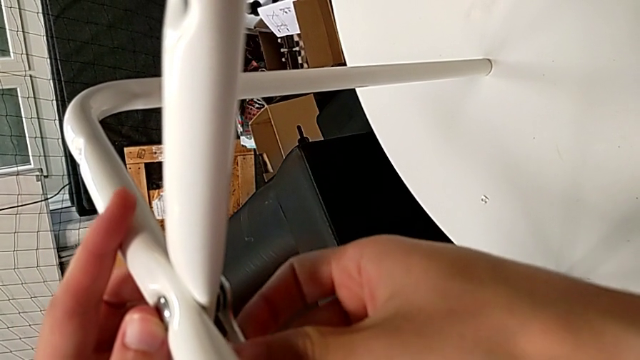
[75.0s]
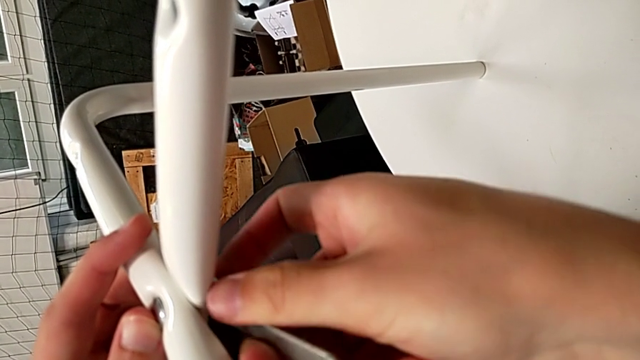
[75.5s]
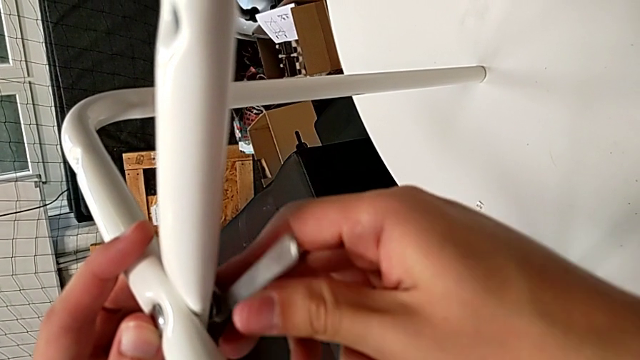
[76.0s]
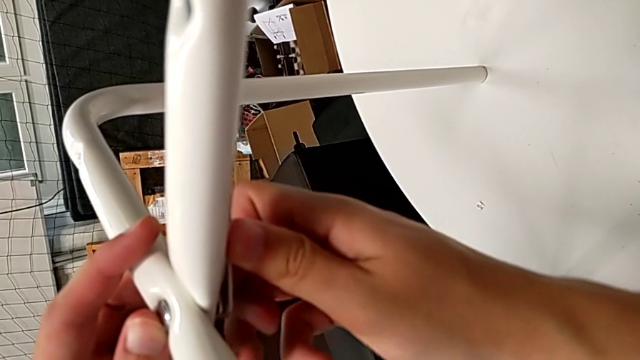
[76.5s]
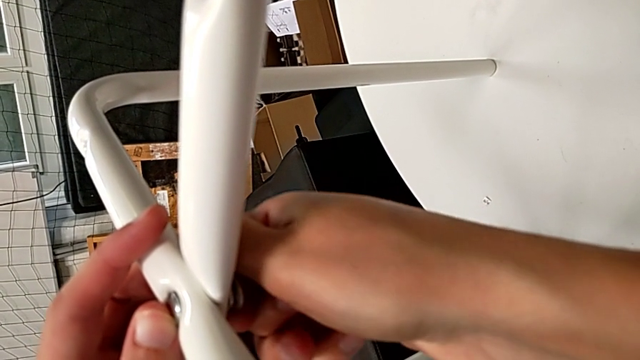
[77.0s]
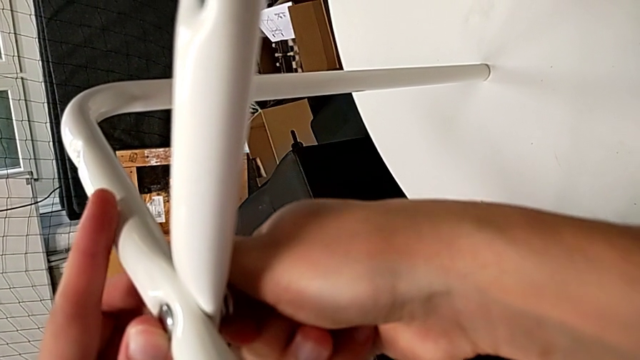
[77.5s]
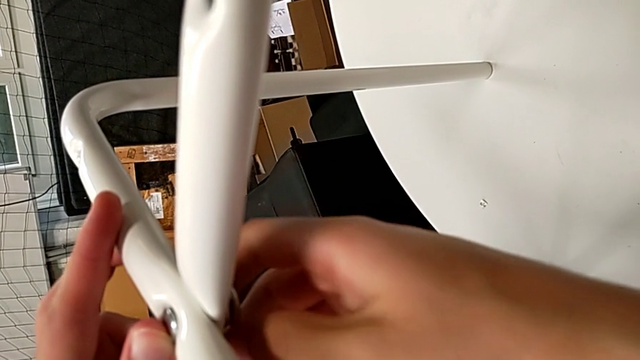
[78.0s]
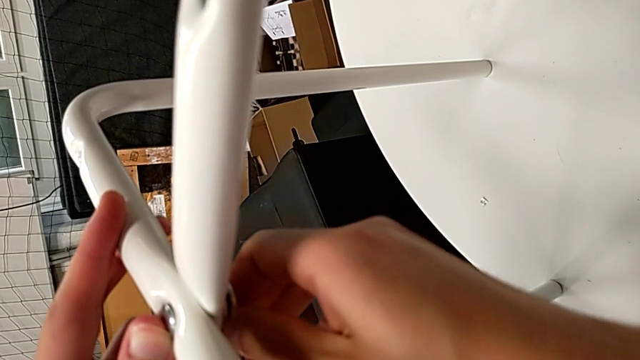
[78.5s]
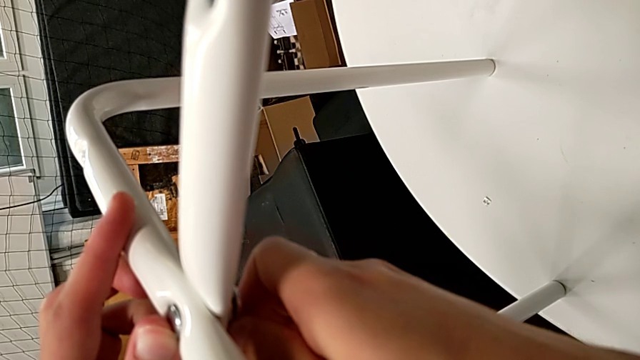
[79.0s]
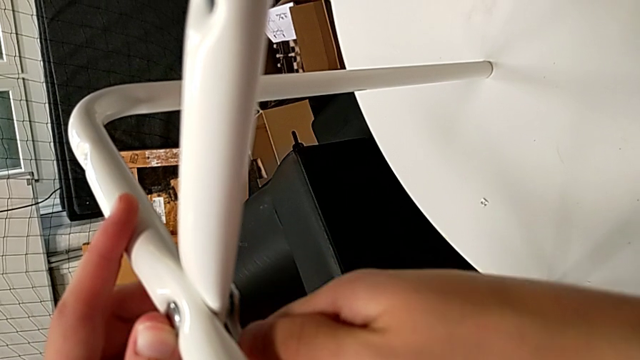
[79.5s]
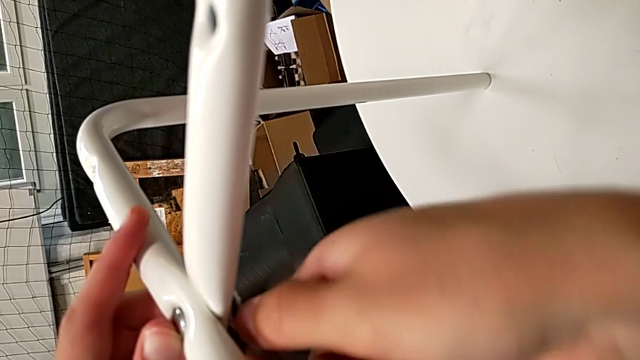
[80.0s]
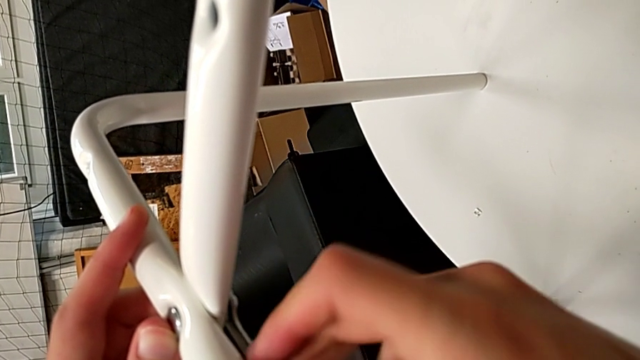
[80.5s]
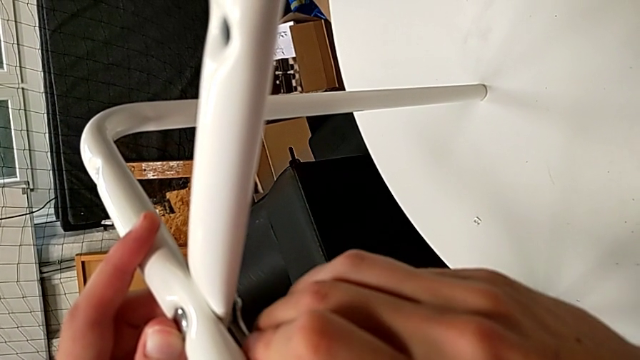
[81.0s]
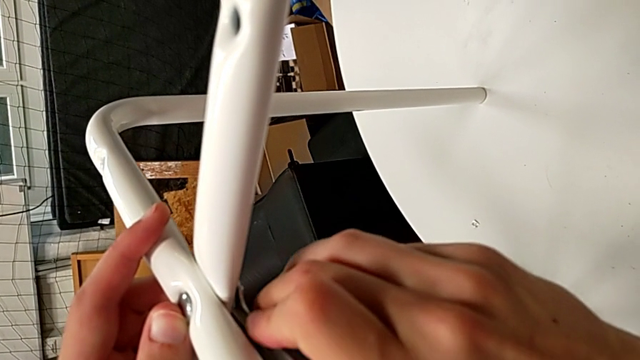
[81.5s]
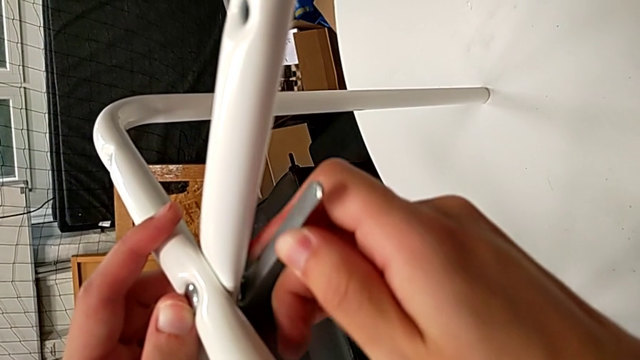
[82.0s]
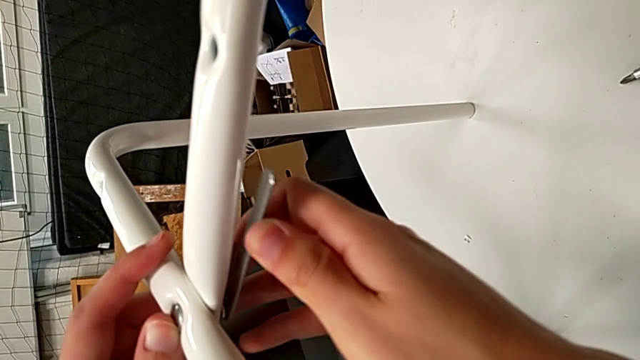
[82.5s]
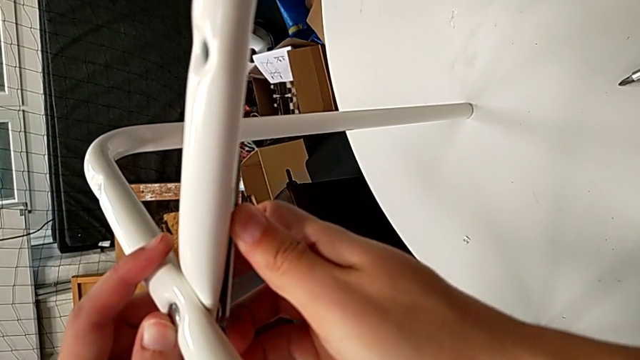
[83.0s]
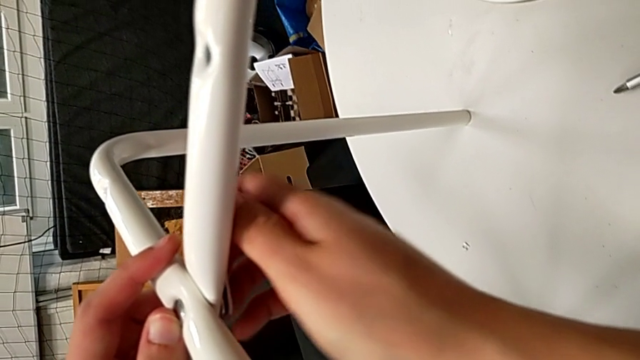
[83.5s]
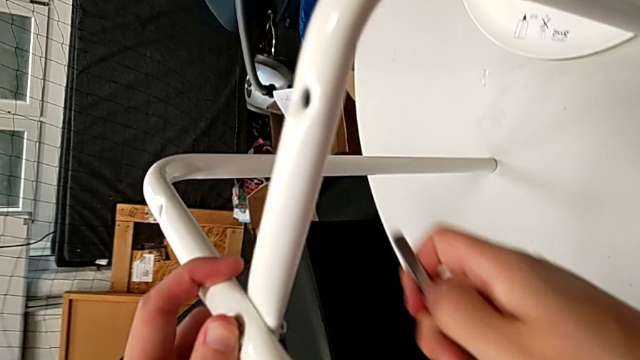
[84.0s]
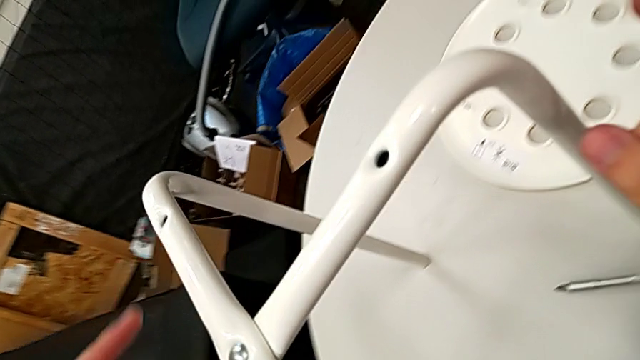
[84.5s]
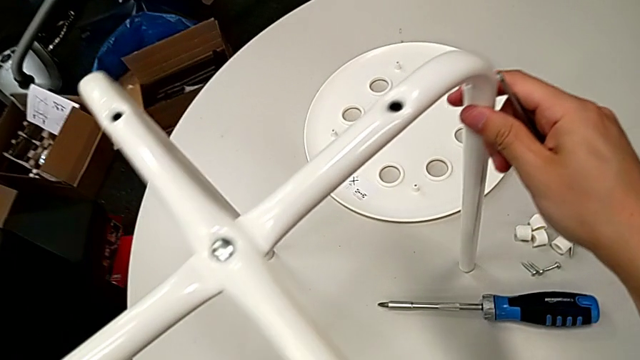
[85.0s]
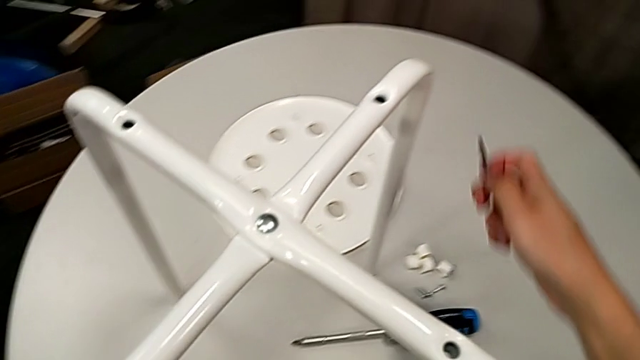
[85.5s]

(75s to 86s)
The camera wearer is assembling the legs of the stool. They keep screwing the hex nut, withdraw the hexagonal wrench and slide the leg.

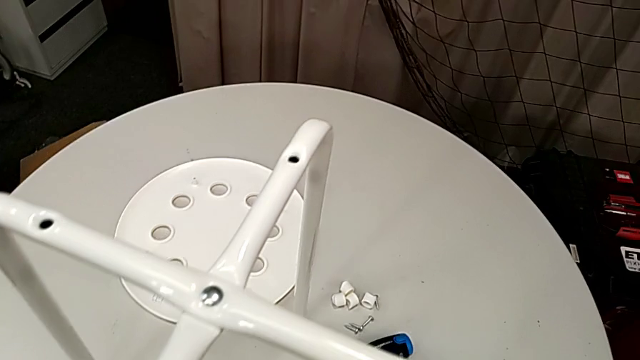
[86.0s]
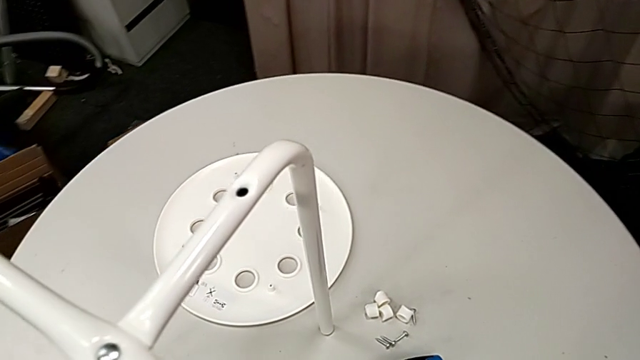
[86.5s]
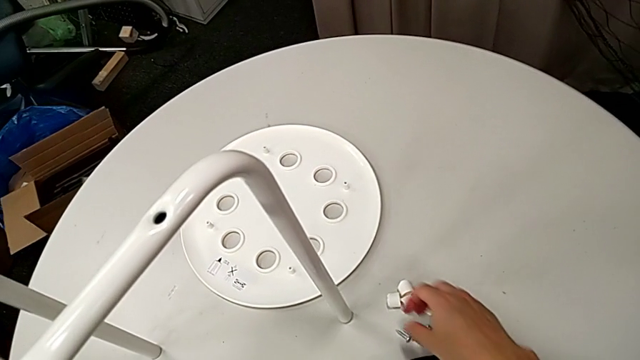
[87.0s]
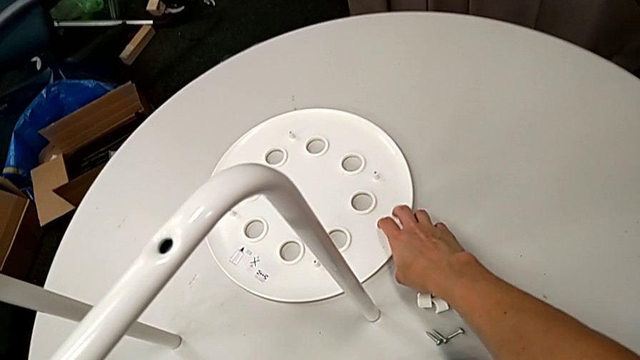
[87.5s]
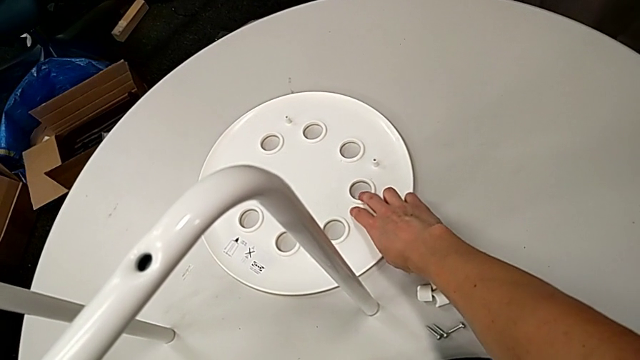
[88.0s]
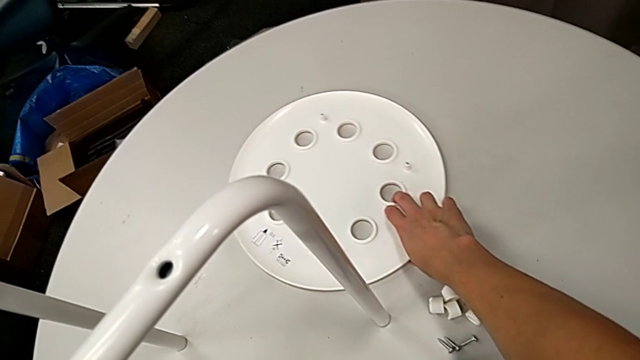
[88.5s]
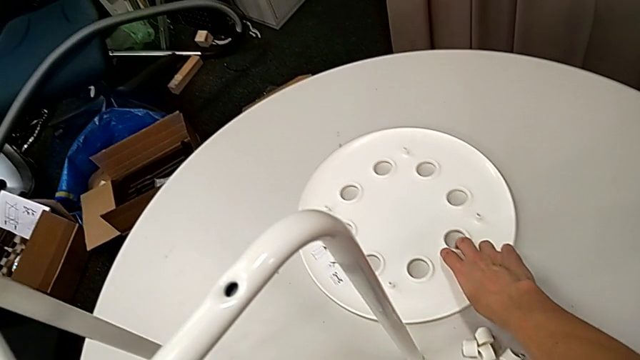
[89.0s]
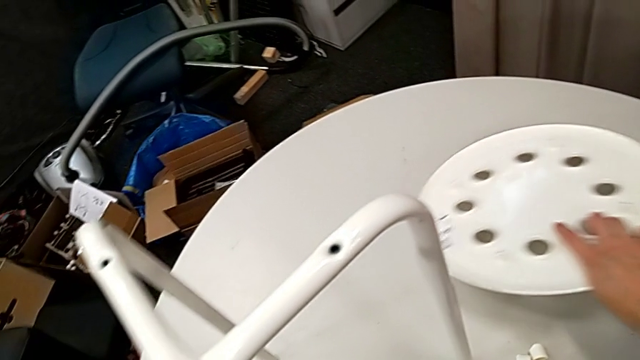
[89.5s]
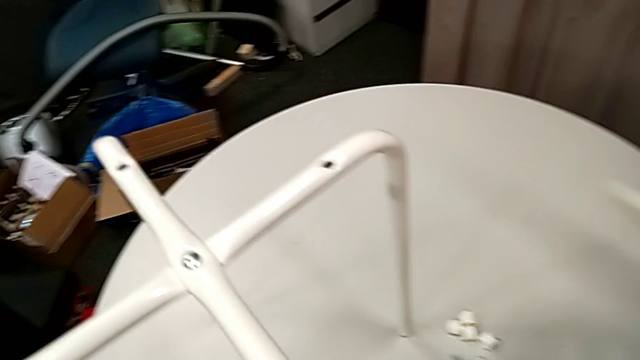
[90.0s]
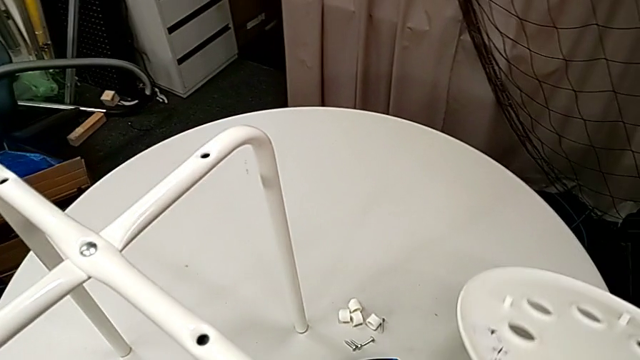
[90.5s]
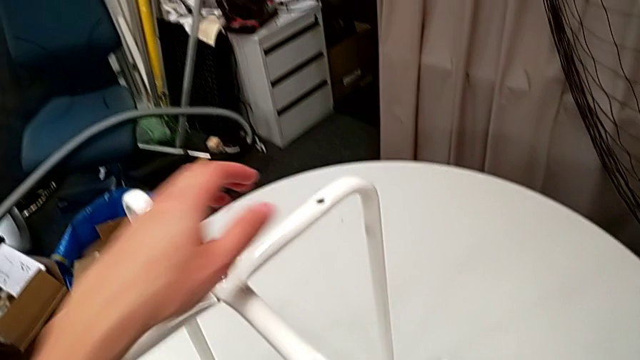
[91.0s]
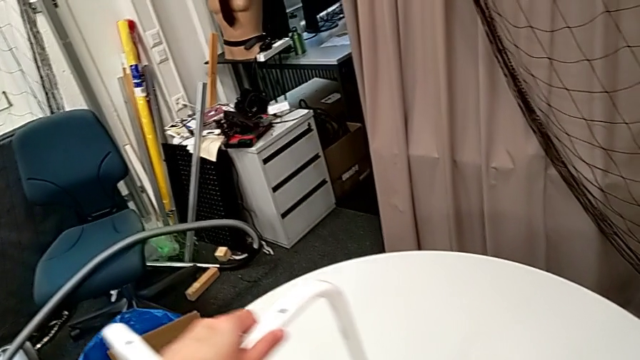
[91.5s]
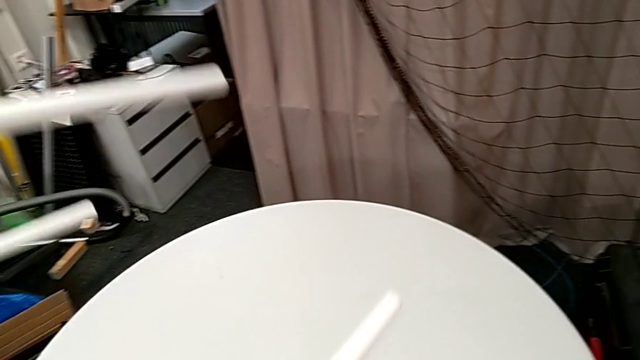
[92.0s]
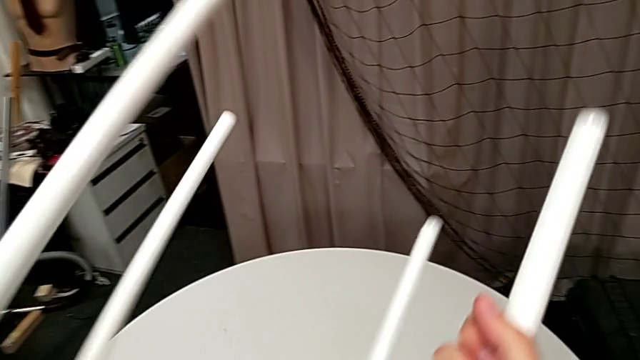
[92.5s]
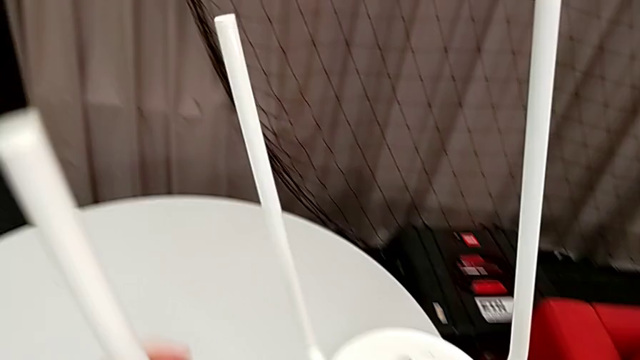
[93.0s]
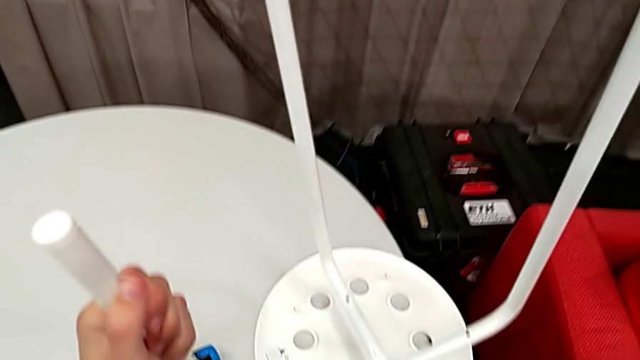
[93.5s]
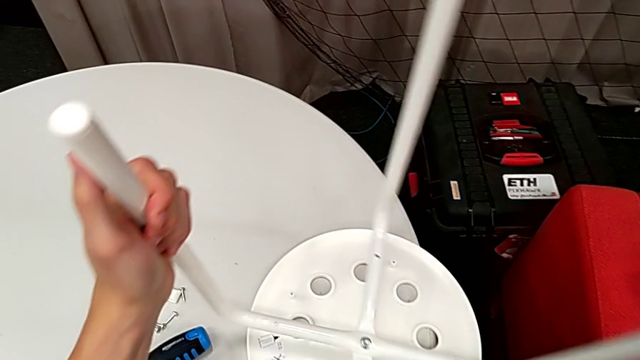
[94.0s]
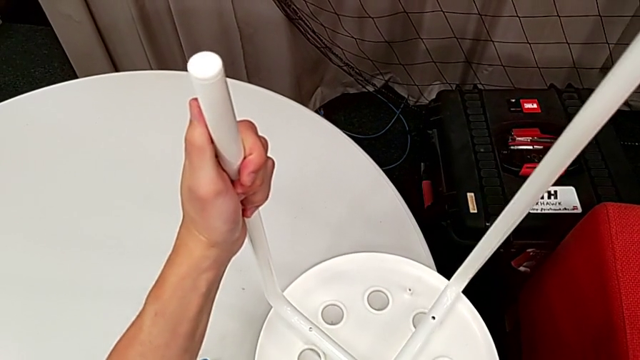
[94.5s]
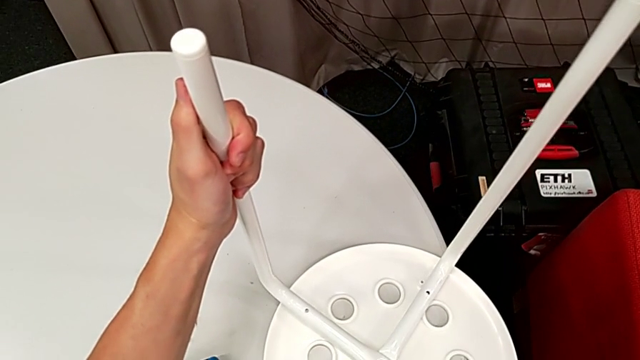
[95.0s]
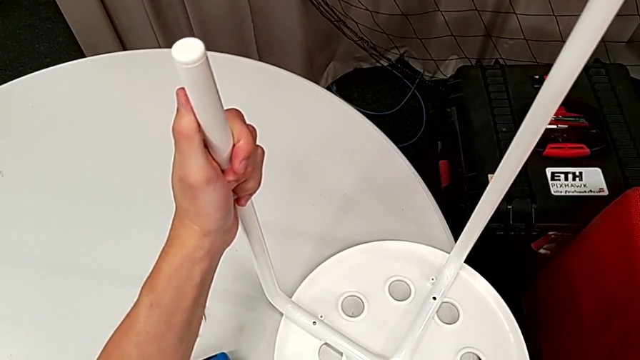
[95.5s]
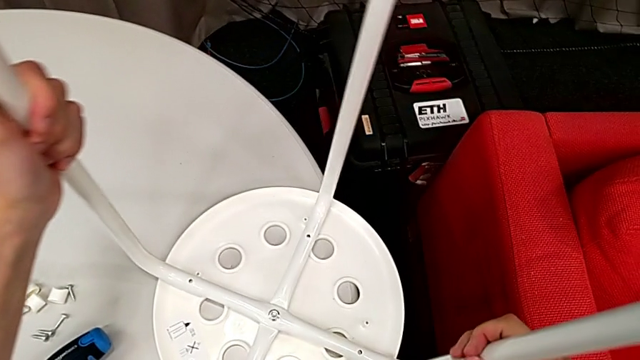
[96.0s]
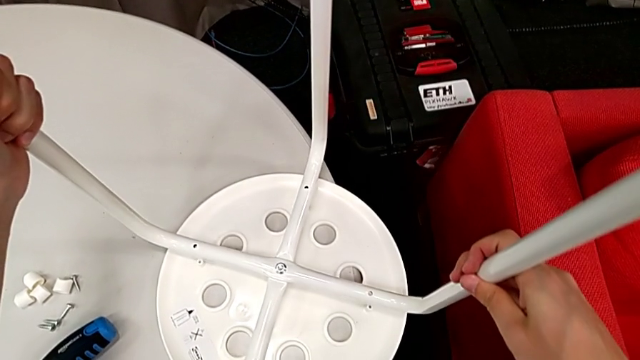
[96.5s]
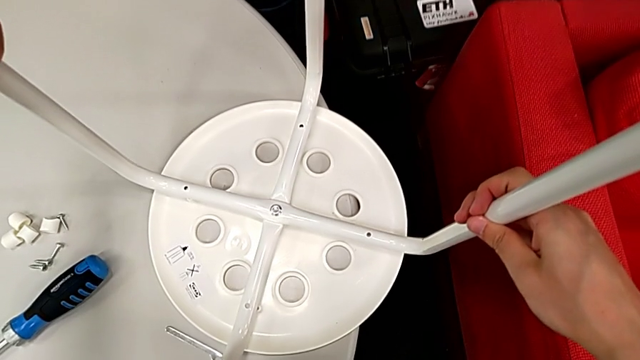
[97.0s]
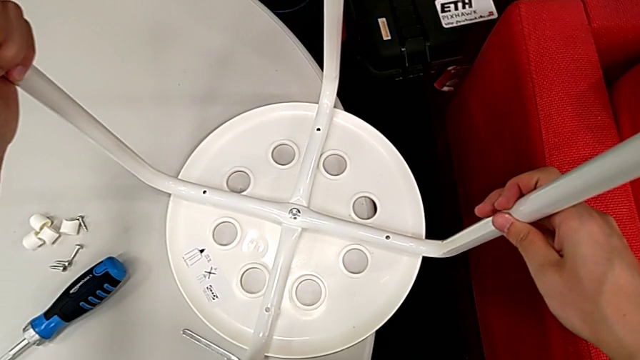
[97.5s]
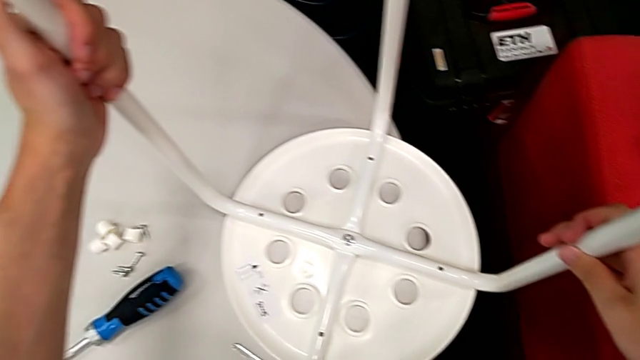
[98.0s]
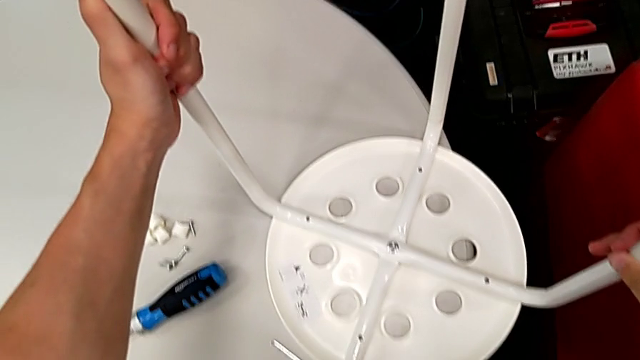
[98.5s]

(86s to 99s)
The camera wearer is assembling the legs with the seat. They wrongly lift the seat, place it, rotate the leg and begin to align it.
